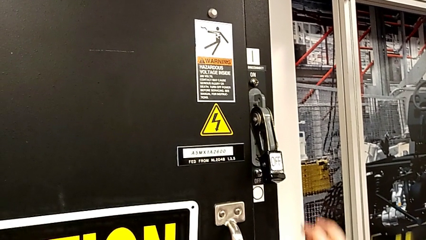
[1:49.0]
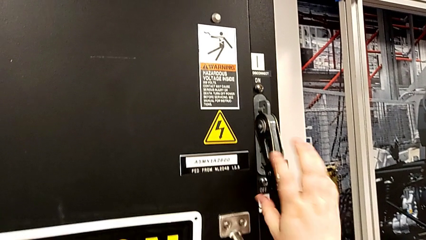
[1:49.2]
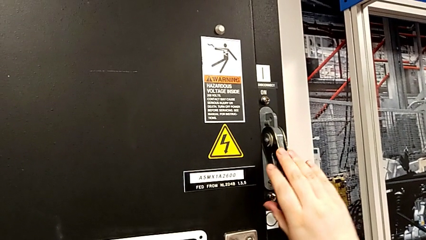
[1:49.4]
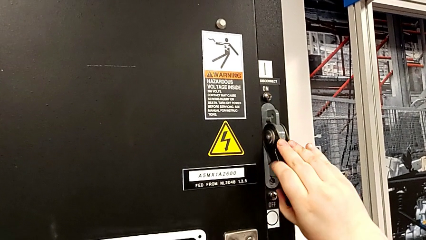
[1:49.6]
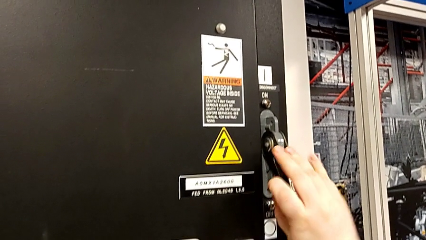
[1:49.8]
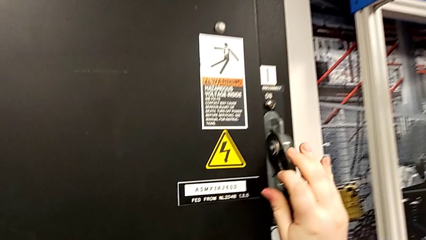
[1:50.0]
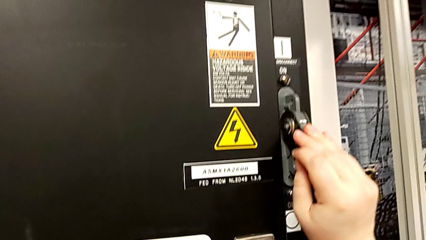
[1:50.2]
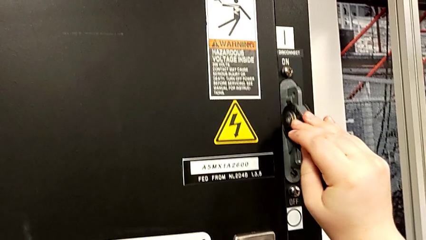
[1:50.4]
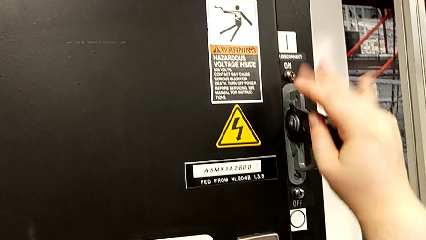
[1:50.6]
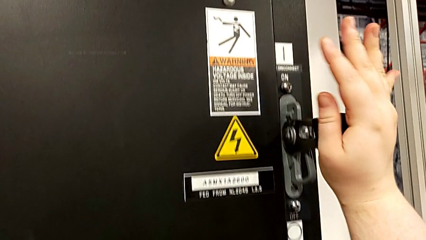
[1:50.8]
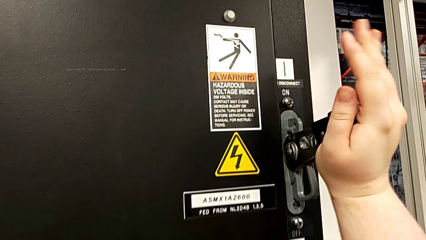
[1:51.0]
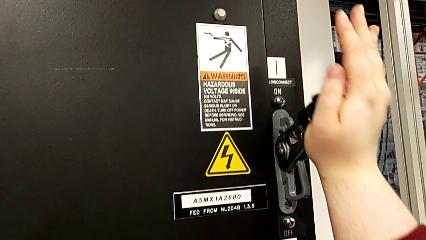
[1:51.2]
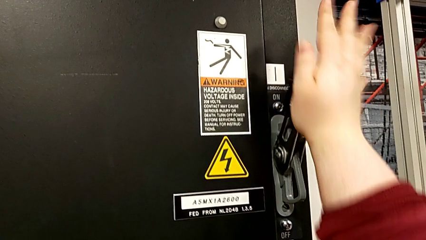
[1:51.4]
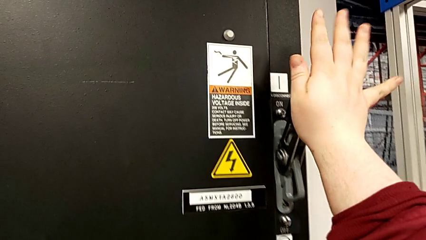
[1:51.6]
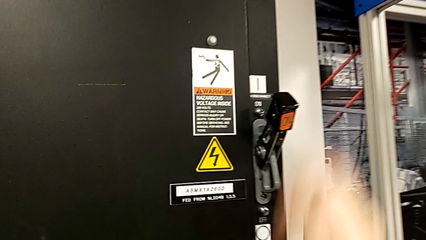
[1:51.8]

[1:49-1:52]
The camera wearer turns on the circuit breaker. They pull the lever.
